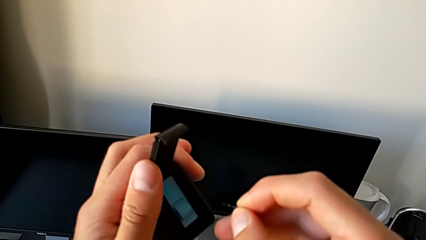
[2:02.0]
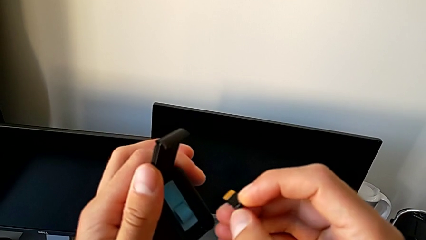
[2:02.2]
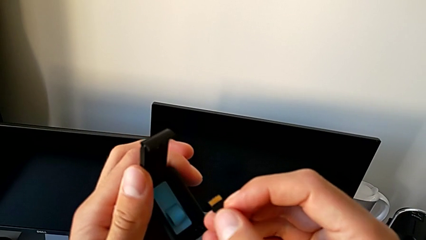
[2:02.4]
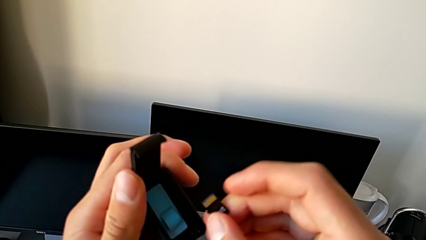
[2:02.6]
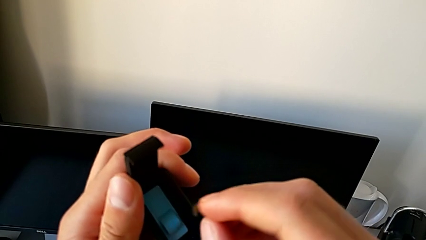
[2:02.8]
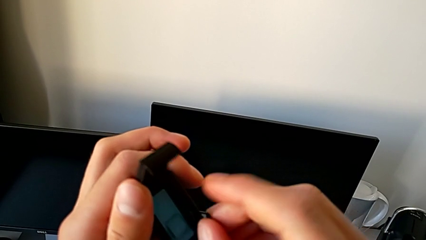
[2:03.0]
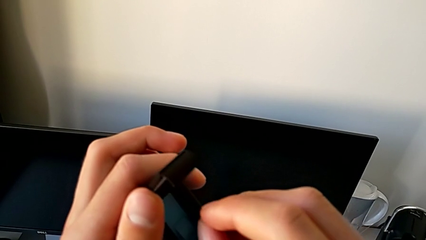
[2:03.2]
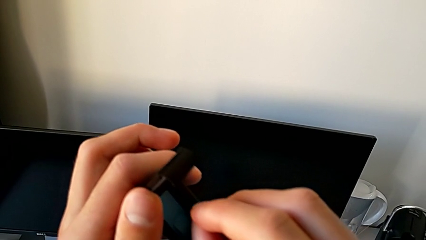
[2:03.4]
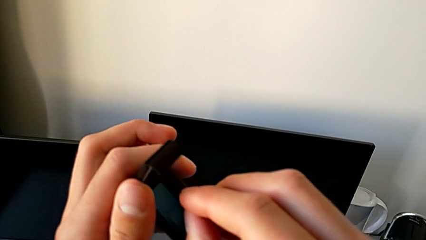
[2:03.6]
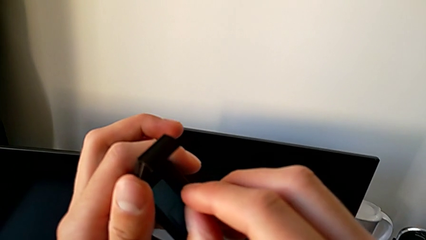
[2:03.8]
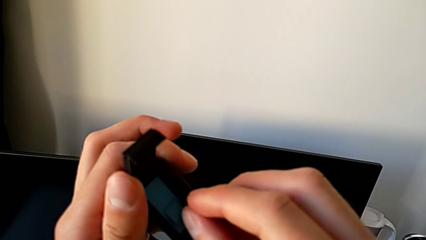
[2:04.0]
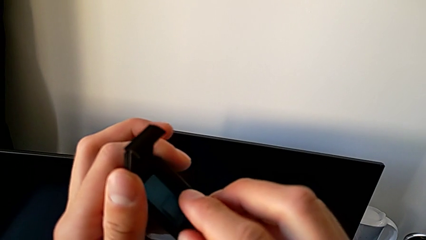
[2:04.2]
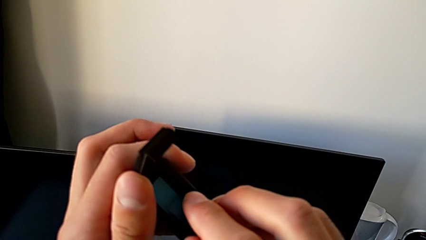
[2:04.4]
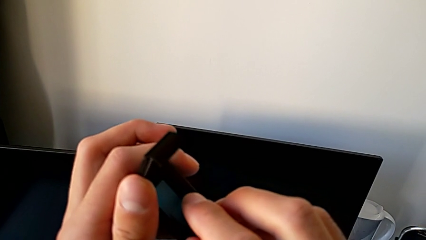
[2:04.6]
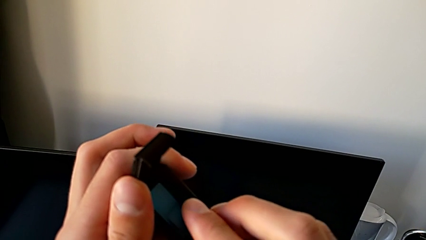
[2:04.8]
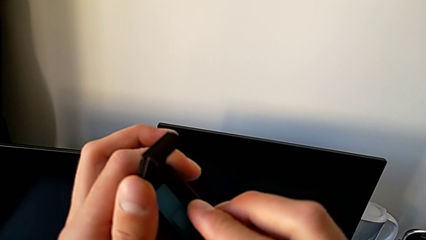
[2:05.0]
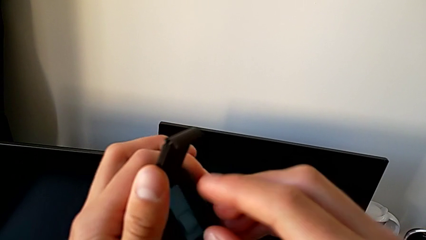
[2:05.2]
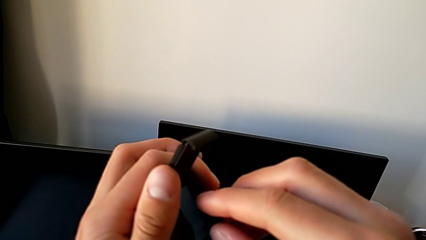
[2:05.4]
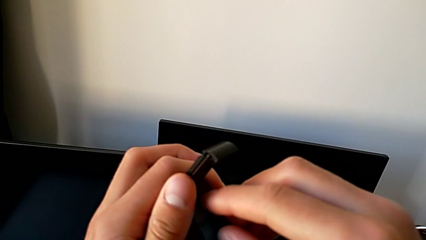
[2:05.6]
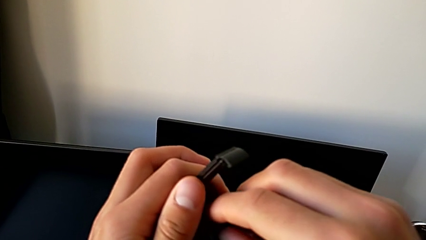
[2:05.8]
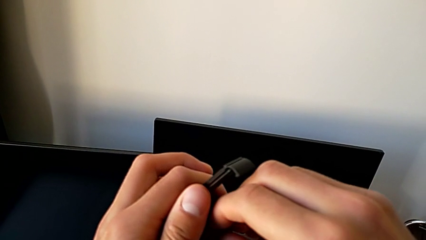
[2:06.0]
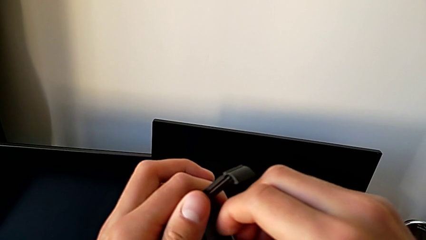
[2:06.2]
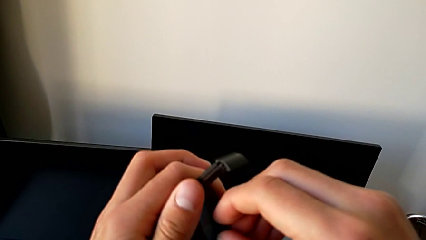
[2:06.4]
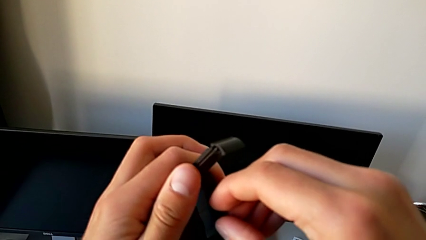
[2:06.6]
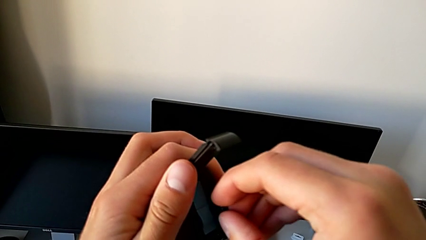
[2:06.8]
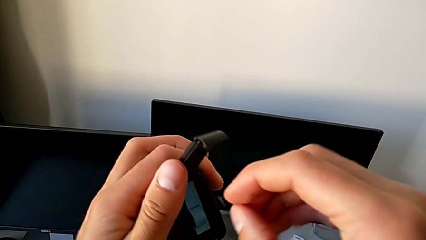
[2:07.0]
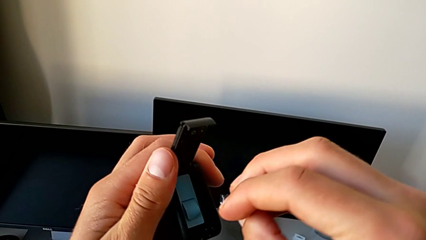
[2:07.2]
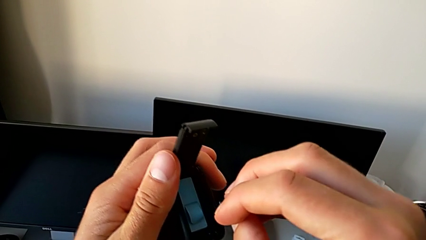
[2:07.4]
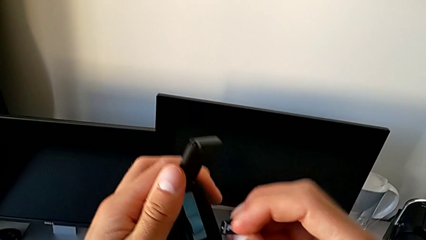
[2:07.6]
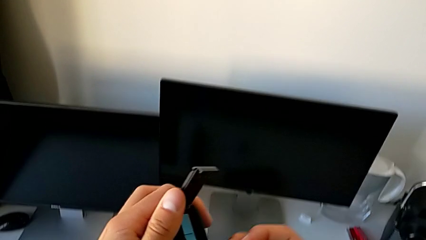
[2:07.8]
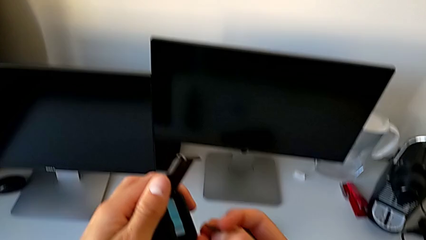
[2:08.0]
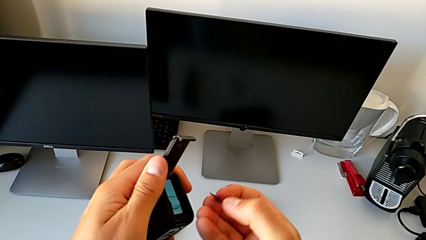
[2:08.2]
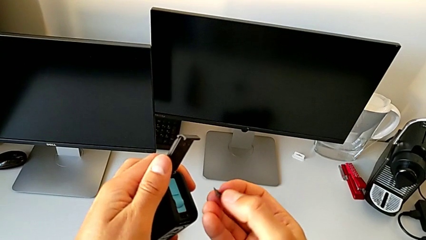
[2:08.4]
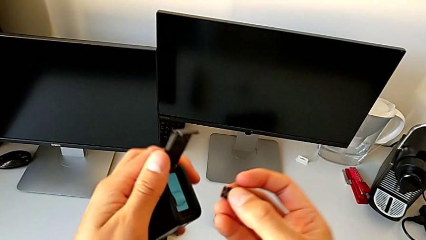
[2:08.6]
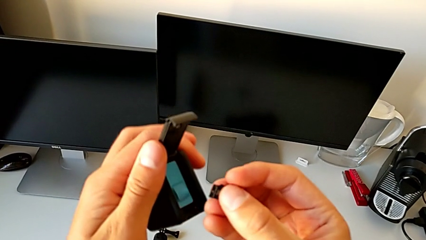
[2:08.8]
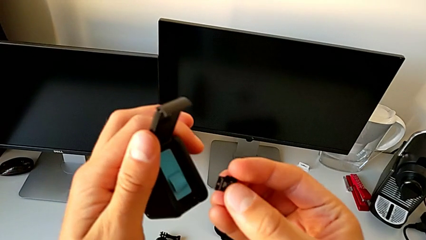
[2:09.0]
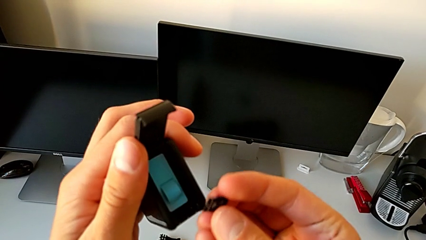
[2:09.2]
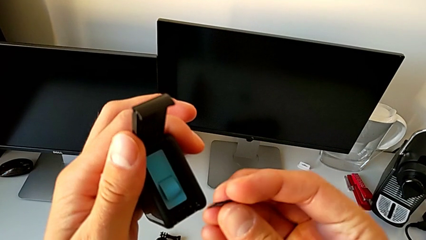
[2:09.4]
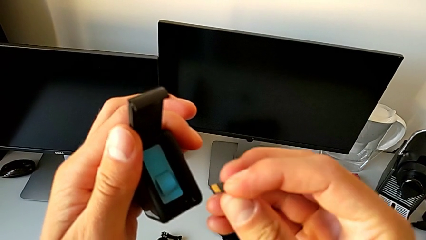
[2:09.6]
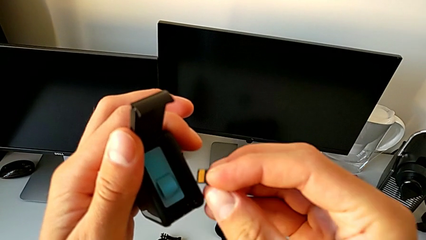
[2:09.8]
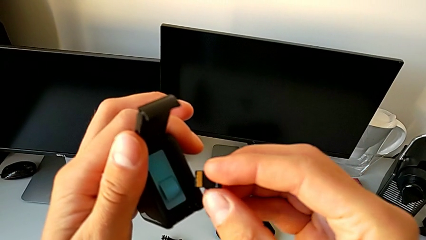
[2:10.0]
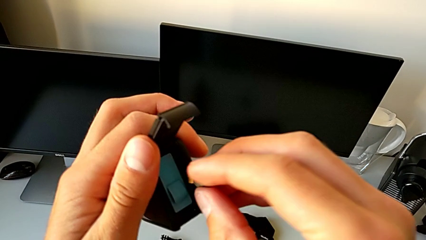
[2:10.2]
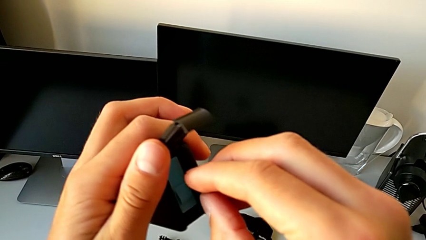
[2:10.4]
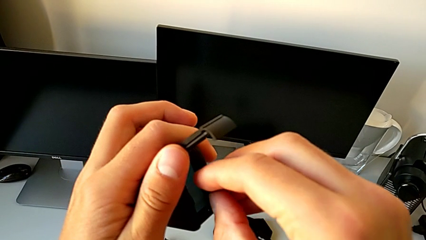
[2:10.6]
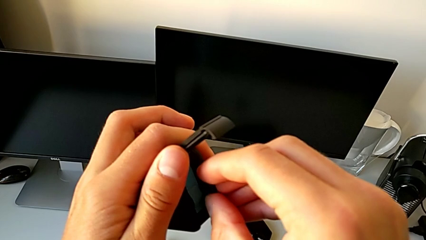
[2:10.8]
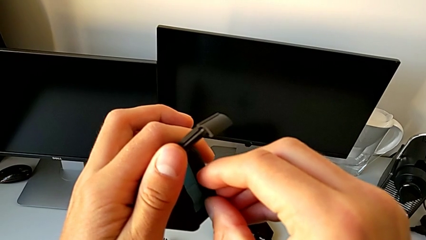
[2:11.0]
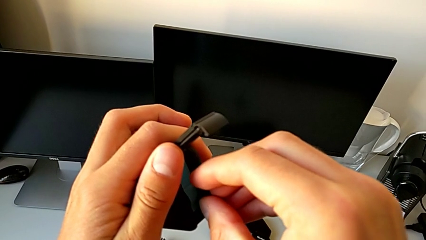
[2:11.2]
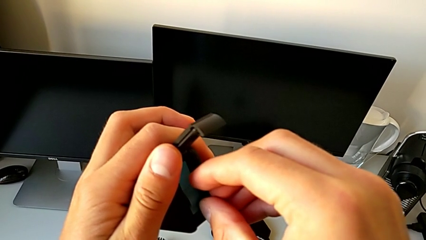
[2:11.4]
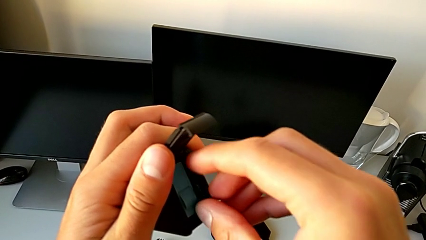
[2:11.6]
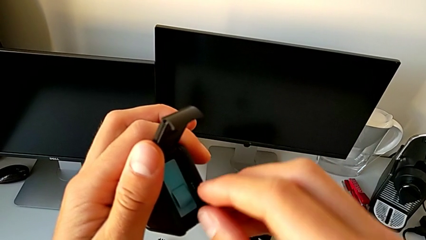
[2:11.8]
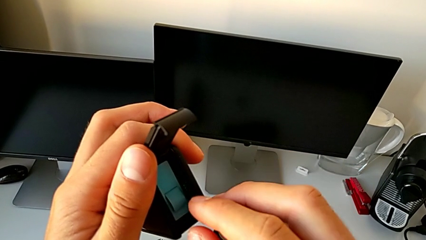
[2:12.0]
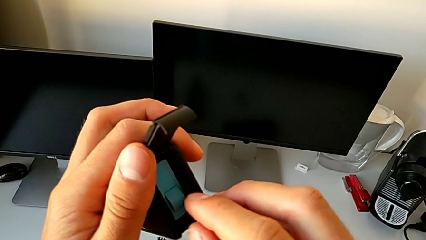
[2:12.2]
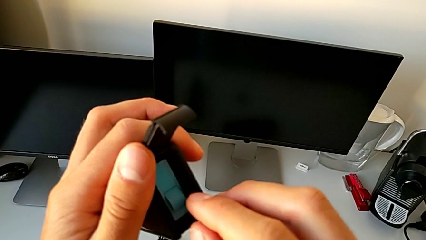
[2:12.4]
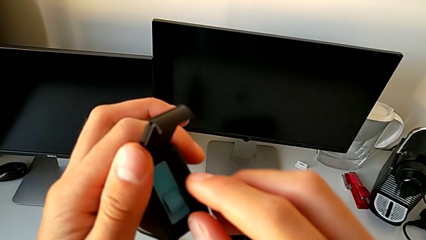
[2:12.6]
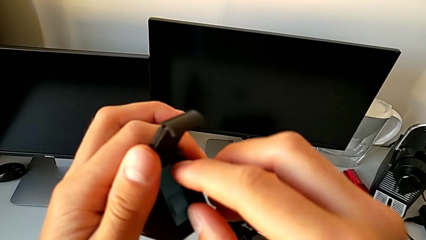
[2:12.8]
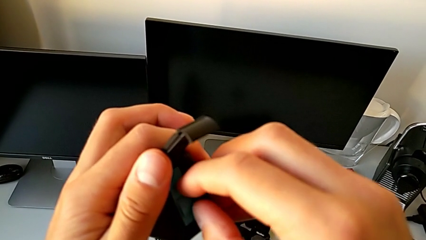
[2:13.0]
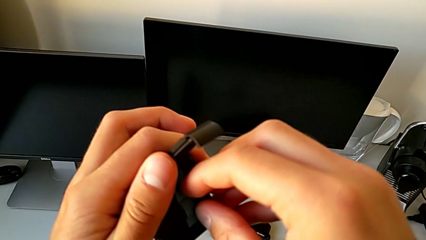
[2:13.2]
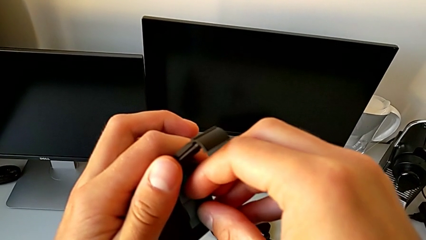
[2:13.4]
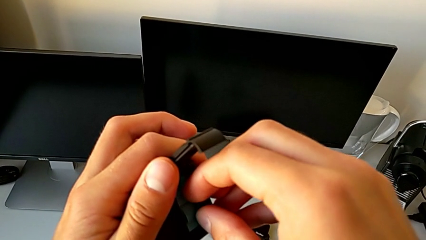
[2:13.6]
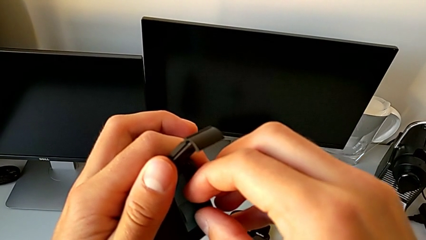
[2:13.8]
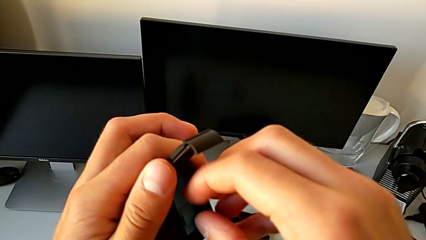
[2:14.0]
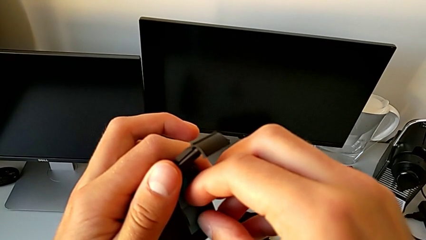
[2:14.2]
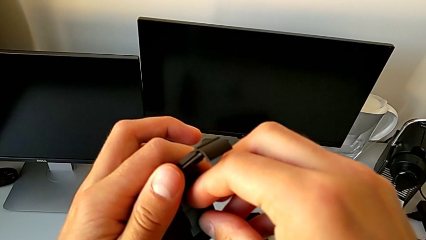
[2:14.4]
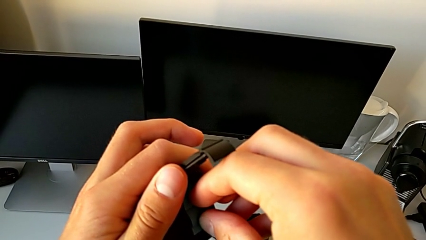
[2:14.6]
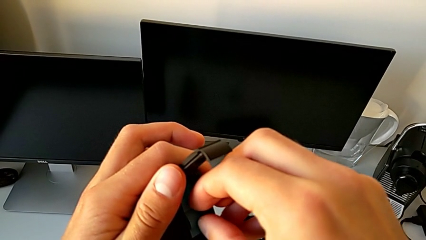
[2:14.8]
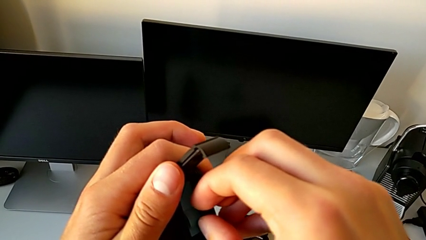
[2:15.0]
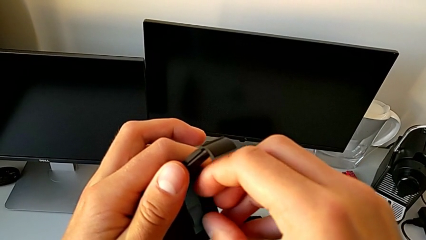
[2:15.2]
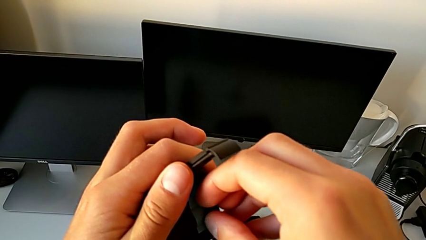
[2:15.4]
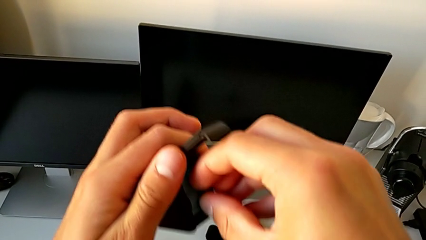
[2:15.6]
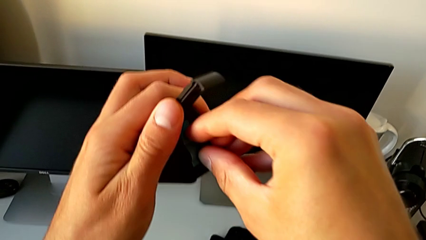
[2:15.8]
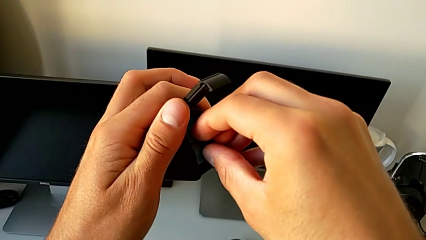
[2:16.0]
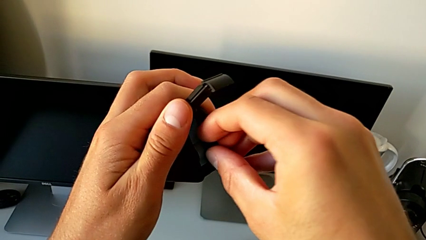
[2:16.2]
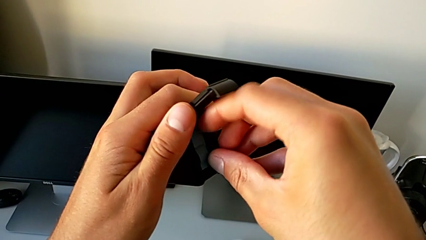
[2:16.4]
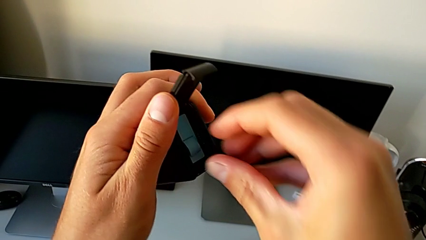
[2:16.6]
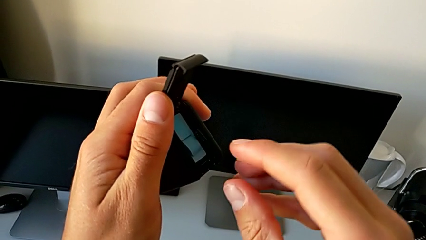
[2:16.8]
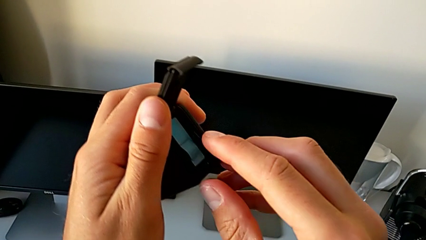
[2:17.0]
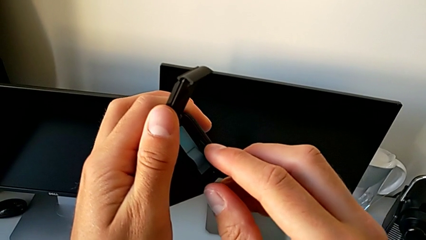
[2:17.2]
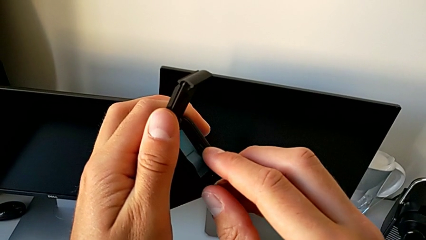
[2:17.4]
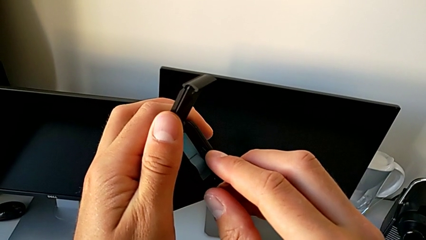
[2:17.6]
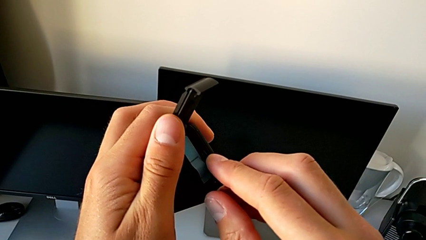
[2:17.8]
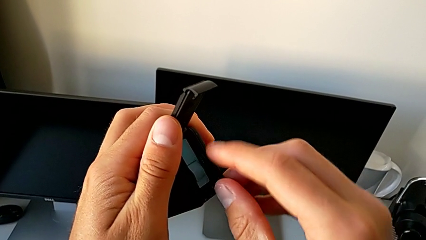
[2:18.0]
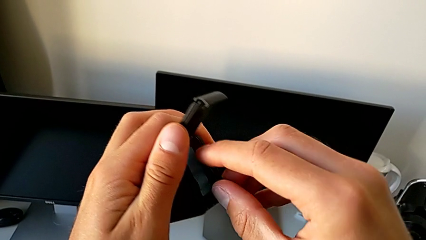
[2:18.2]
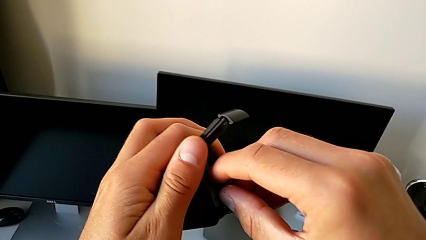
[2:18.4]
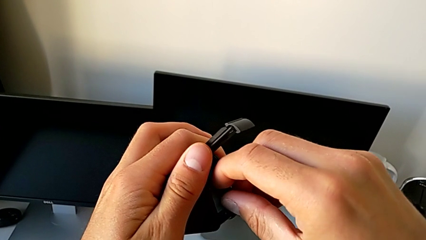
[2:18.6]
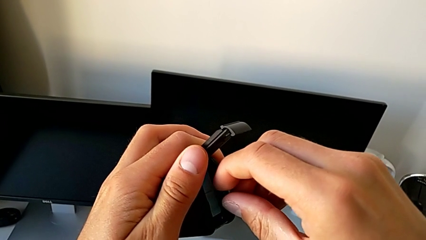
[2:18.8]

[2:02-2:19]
The camera wearer is changing the SD card. They keep wrongly inserting the new SD card on the wrong way.
